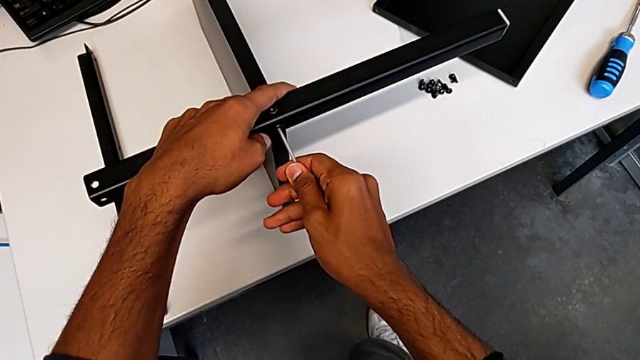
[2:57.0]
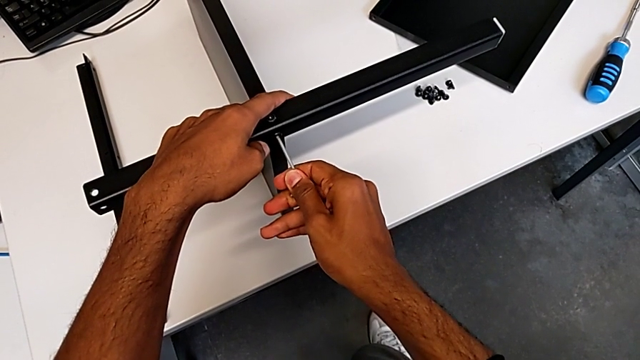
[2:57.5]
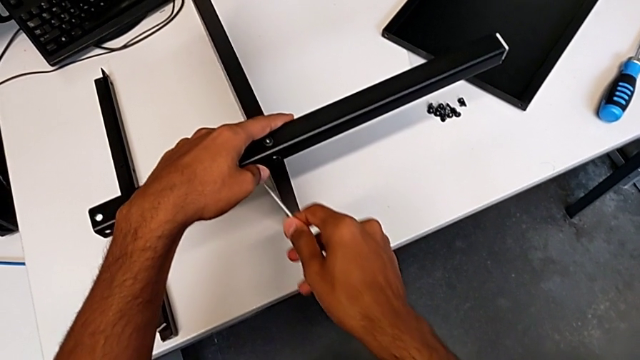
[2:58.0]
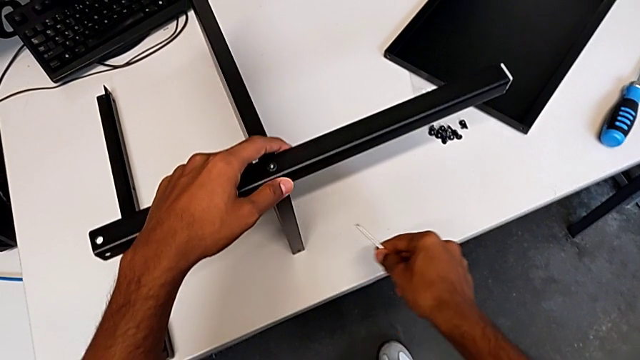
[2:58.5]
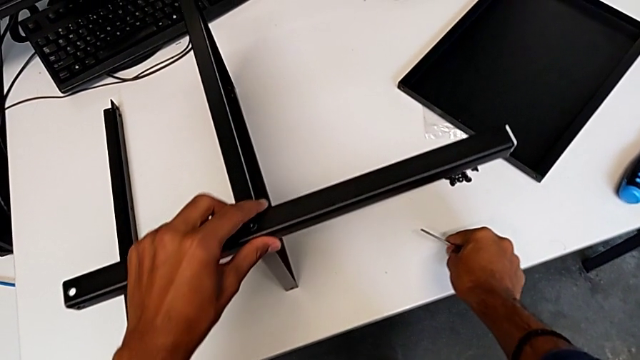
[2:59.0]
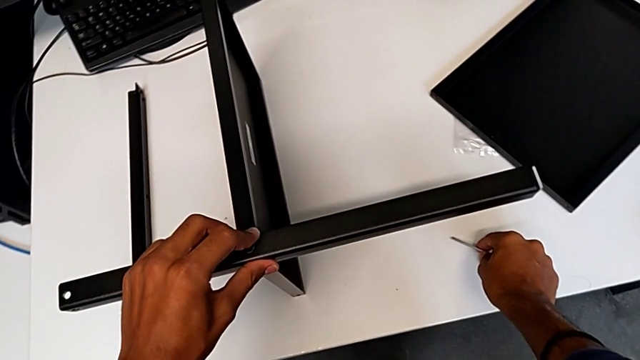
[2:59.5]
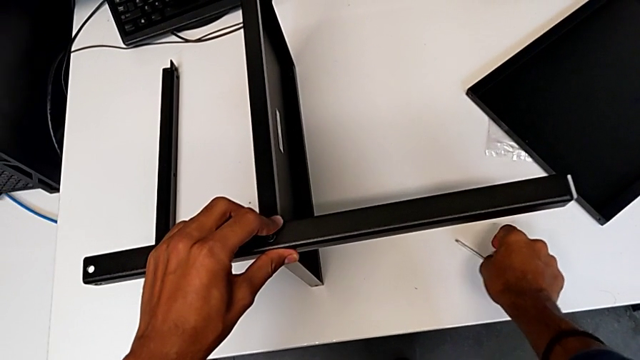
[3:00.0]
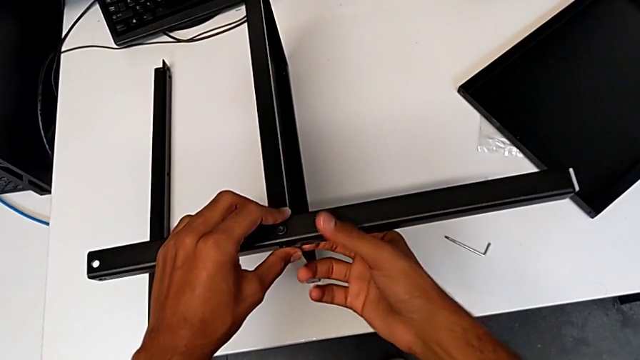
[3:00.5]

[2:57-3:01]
The camera wearer is screwing the first leg onto the shelf. They keep screwing the second hex socket head.

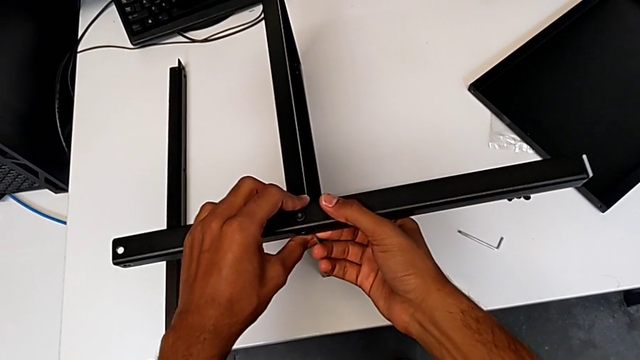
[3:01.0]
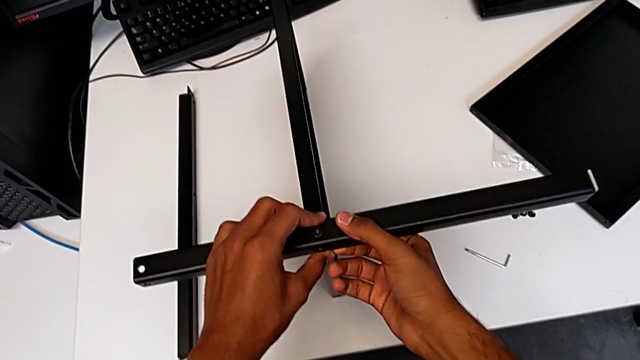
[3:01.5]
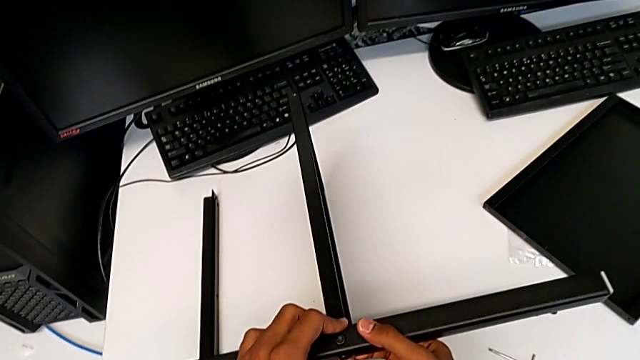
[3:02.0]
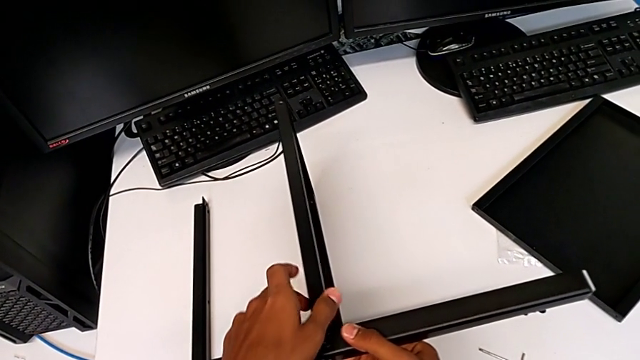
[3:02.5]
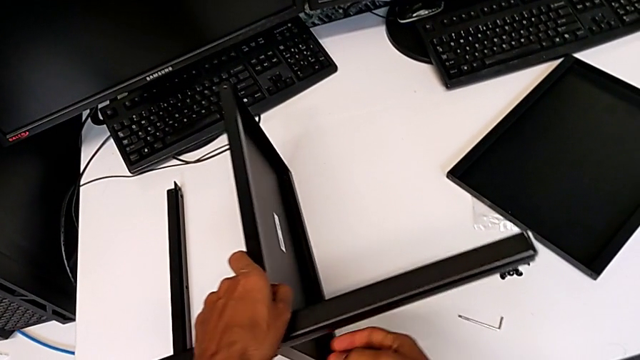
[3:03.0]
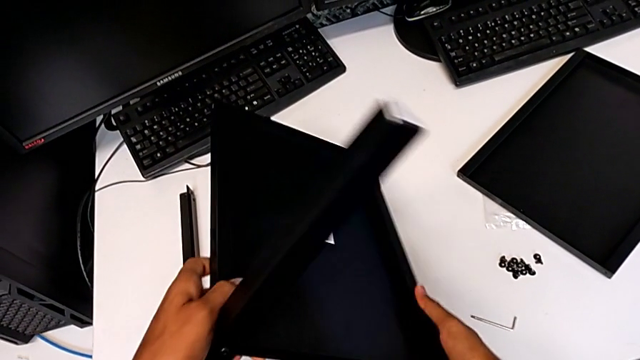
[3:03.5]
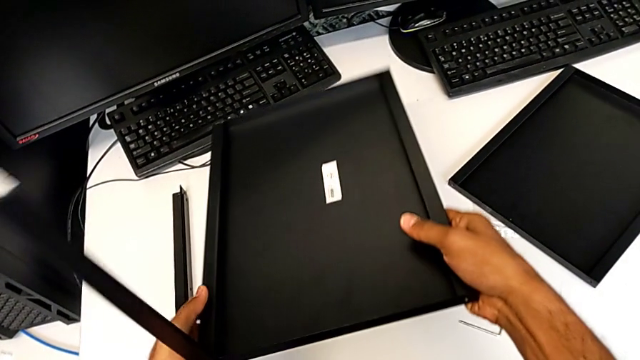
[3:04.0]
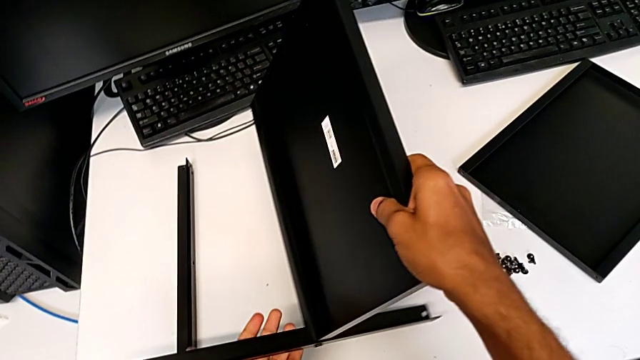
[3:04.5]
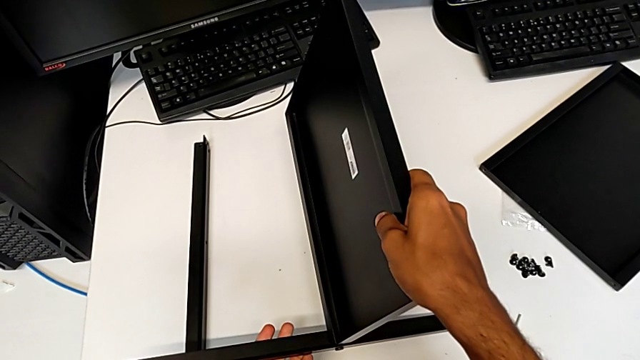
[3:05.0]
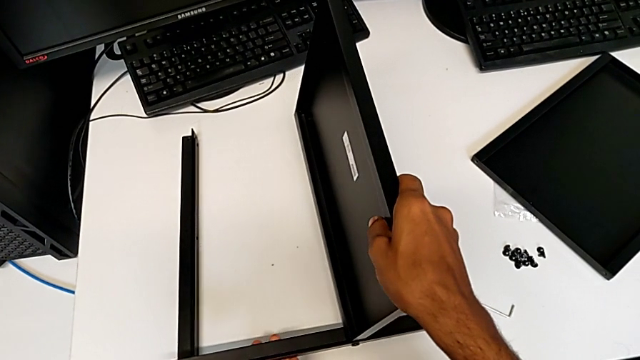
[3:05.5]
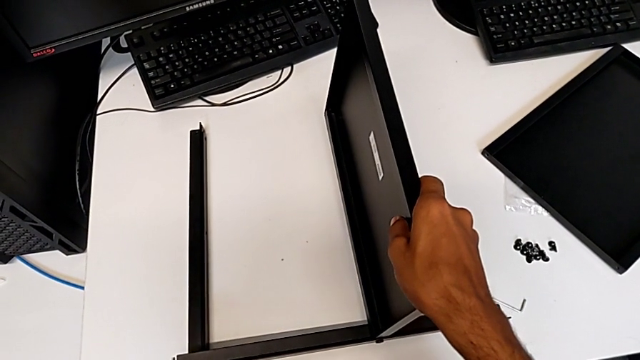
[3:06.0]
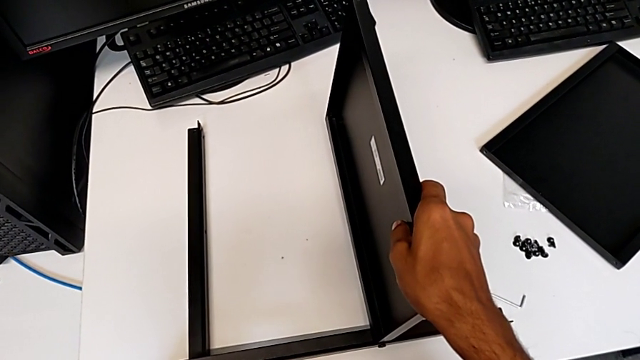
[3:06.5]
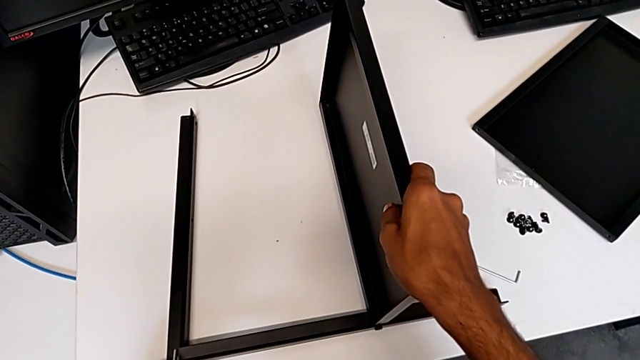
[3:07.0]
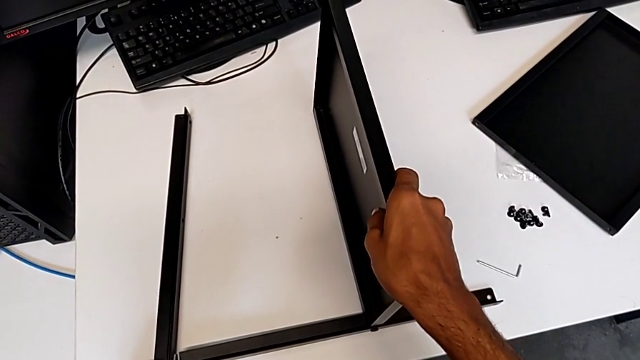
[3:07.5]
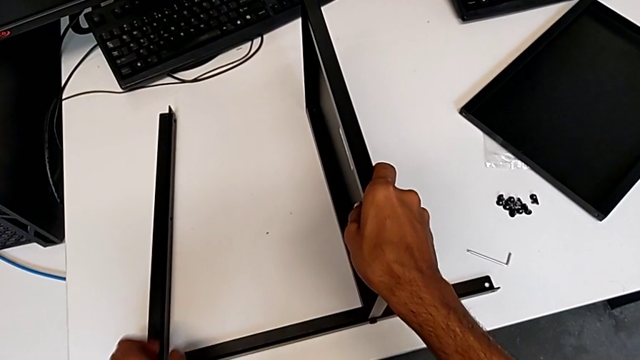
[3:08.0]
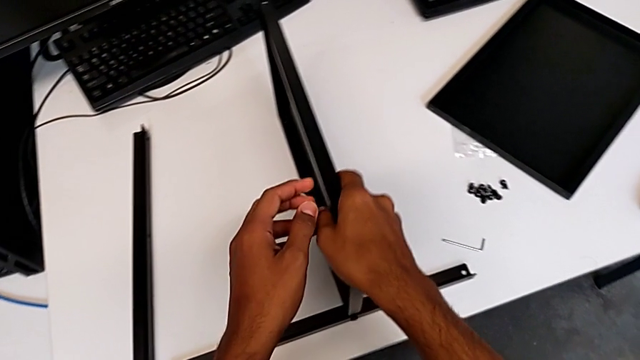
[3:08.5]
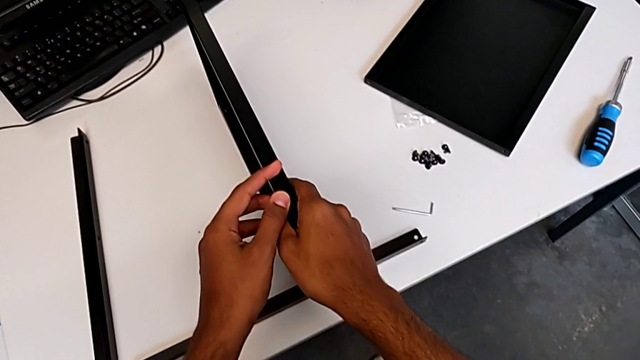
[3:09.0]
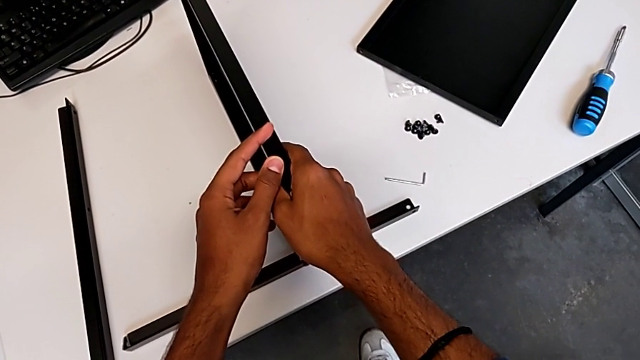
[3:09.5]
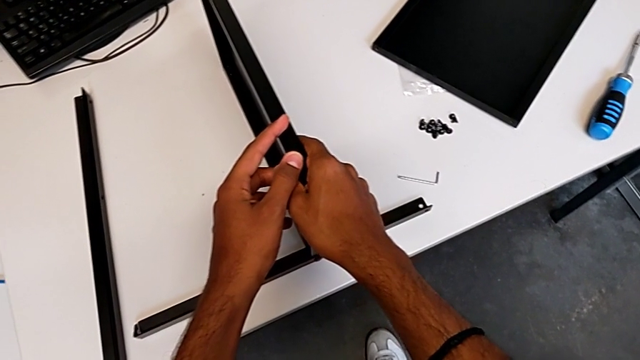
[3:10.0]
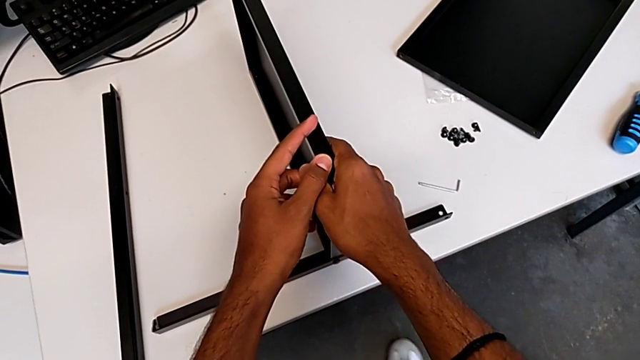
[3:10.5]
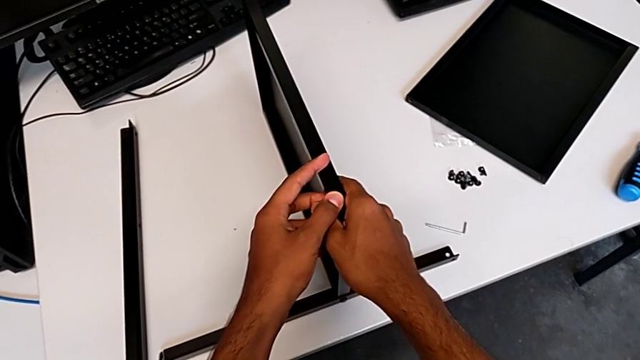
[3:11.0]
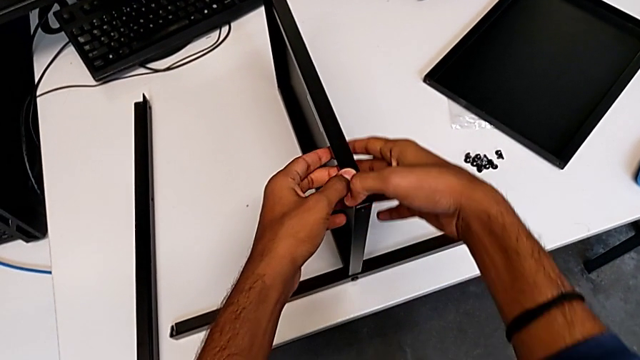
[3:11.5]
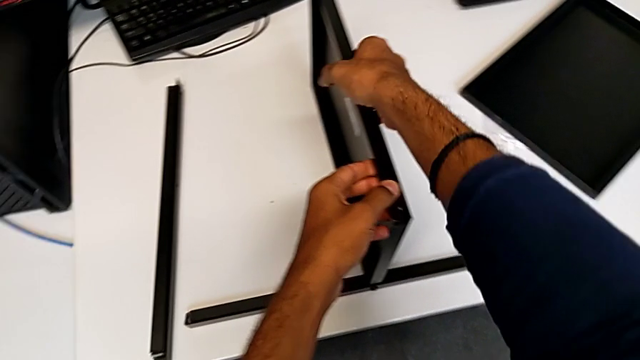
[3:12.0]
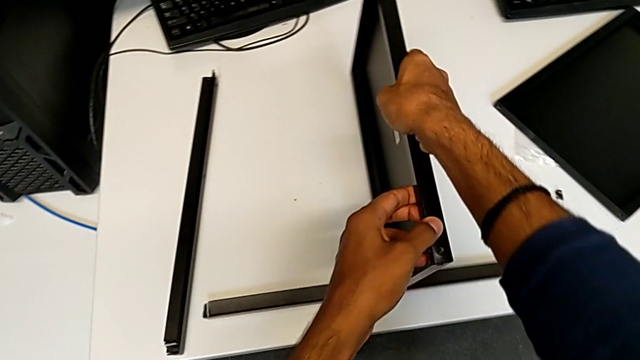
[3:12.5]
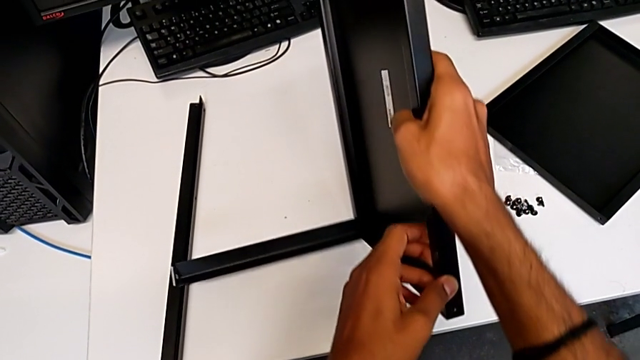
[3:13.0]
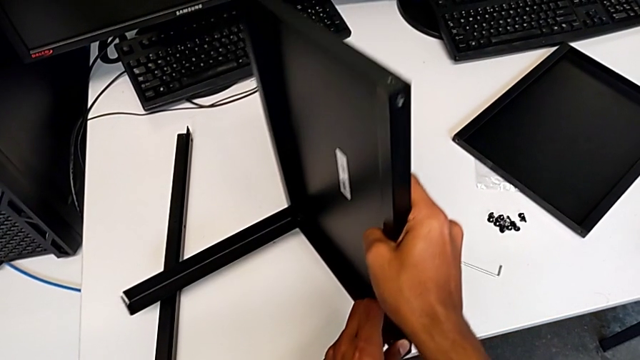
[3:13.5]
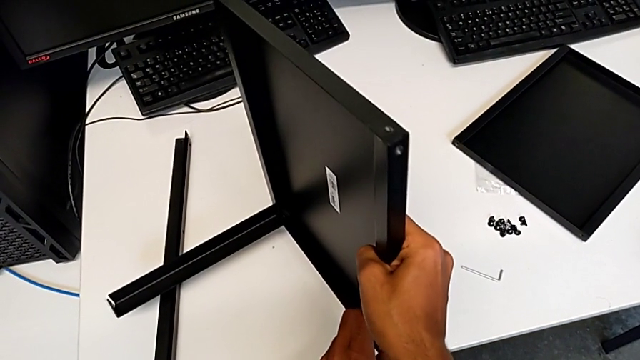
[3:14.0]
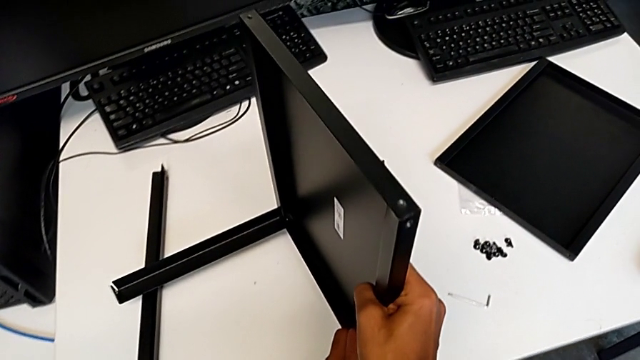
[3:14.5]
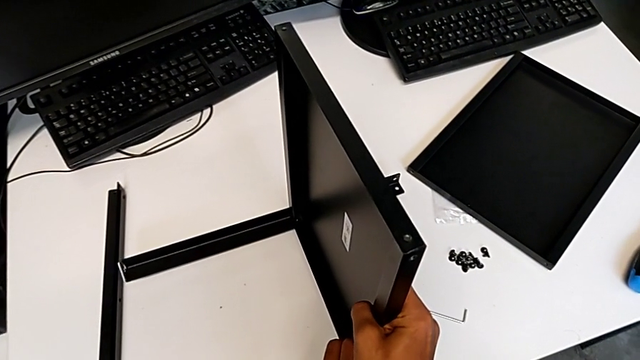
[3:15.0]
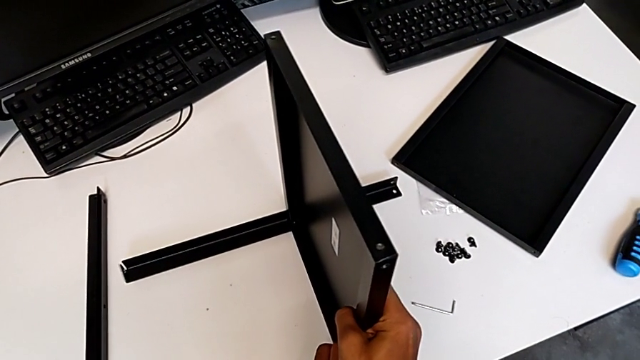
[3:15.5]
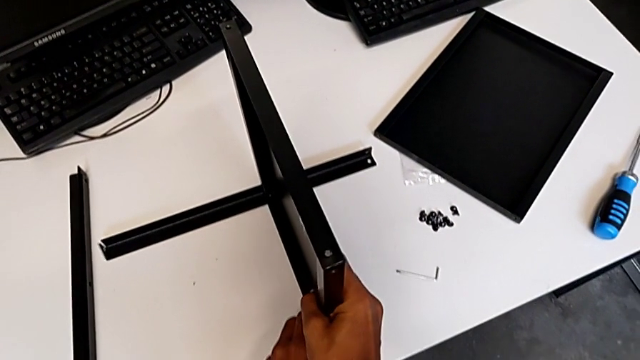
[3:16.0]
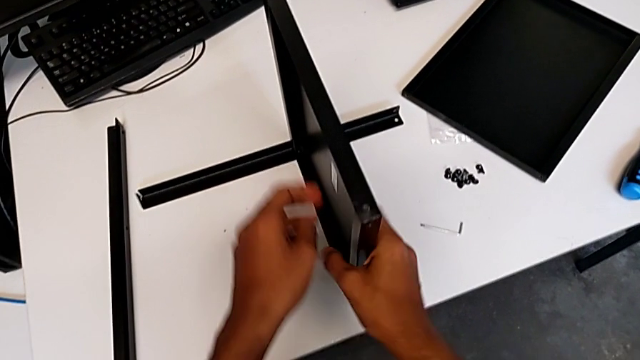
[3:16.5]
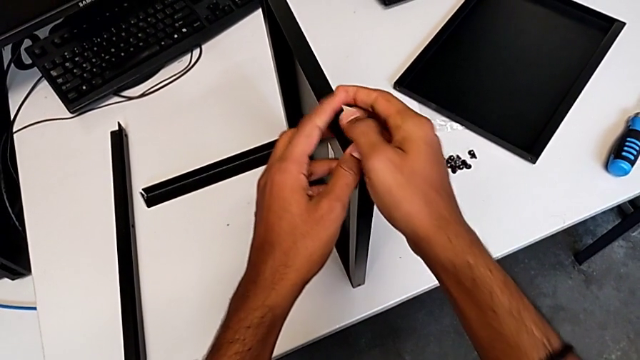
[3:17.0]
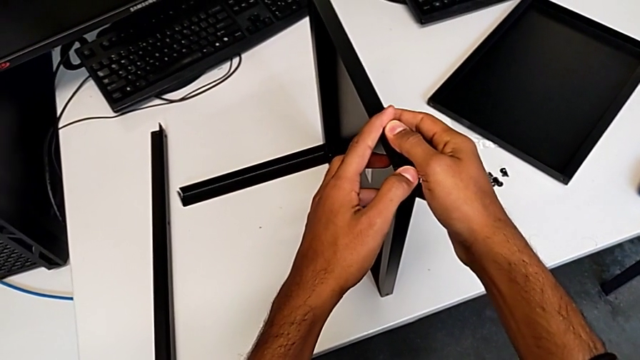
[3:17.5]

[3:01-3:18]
The camera wearer is placing the shelf and the second leg together. They rotate the tray and begin to place the second leg.
